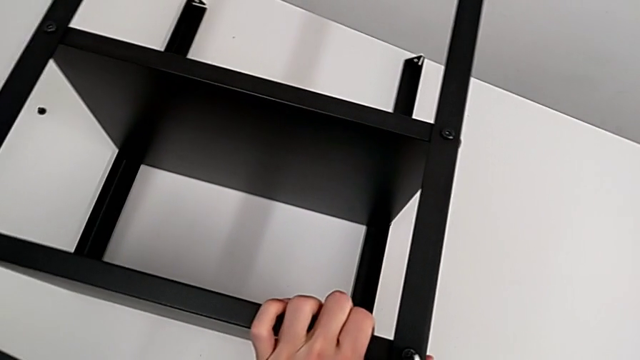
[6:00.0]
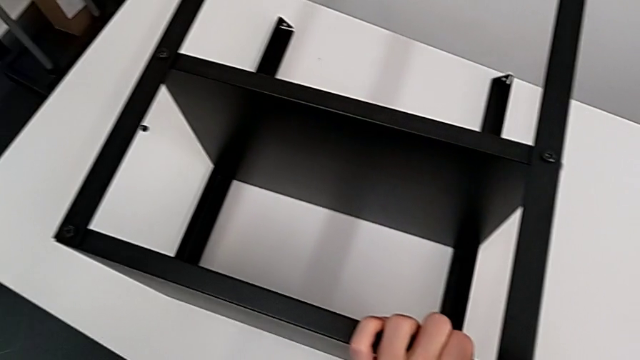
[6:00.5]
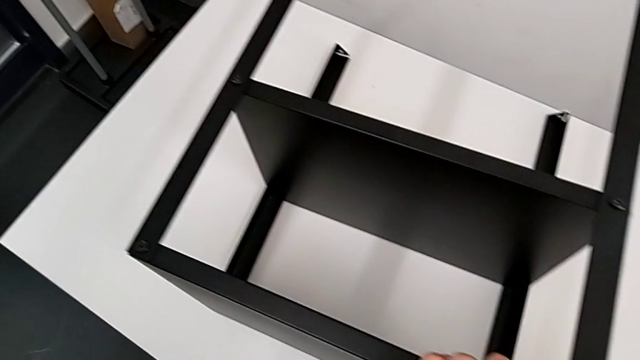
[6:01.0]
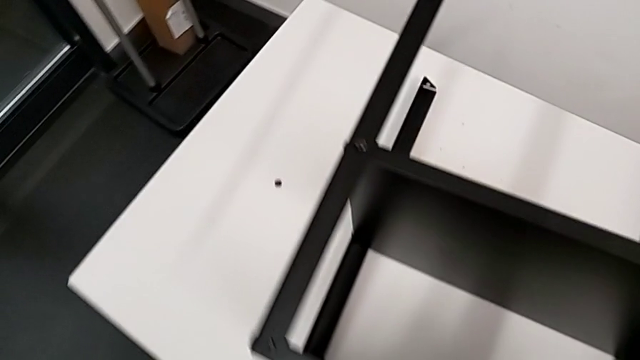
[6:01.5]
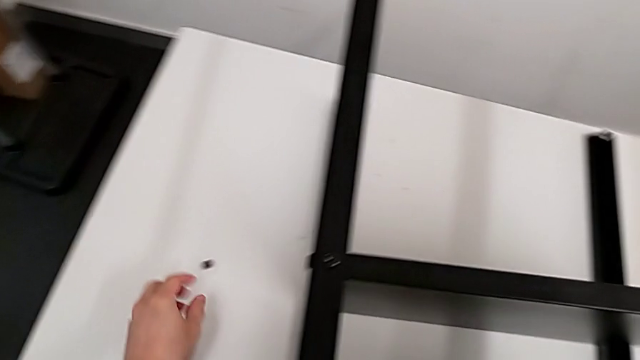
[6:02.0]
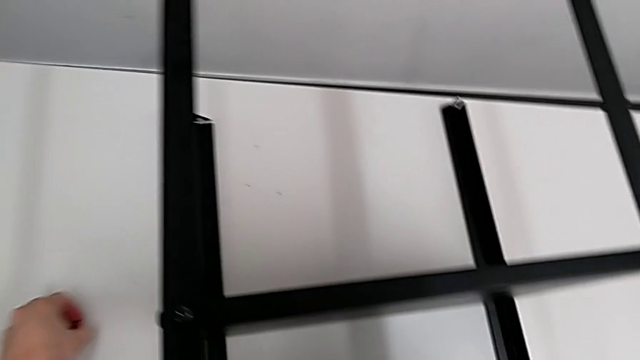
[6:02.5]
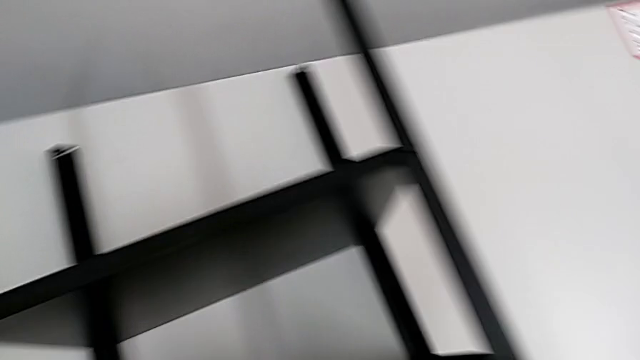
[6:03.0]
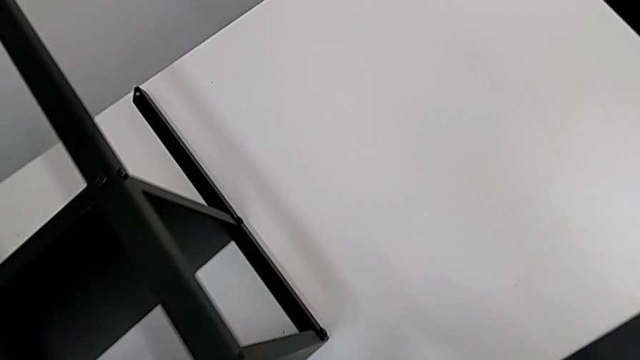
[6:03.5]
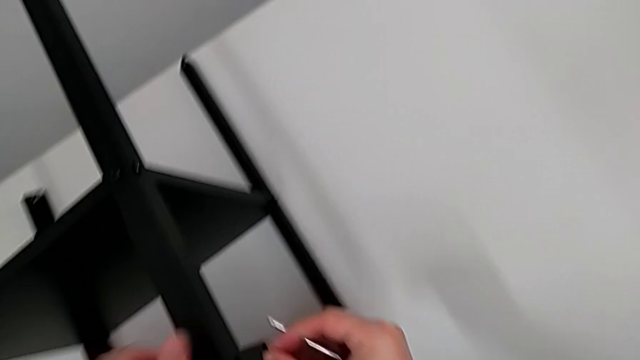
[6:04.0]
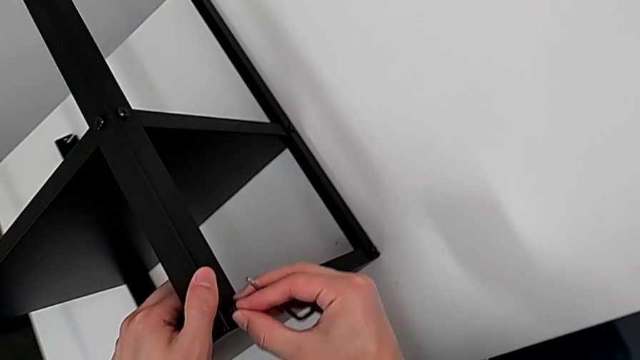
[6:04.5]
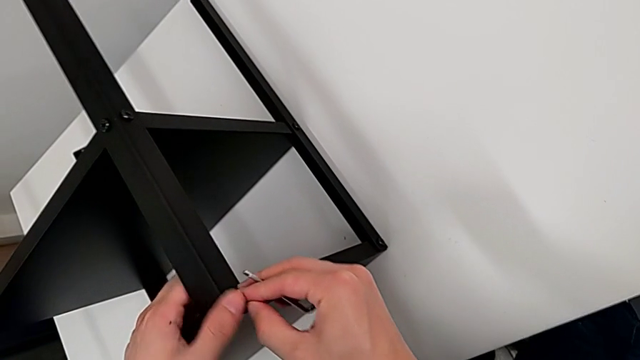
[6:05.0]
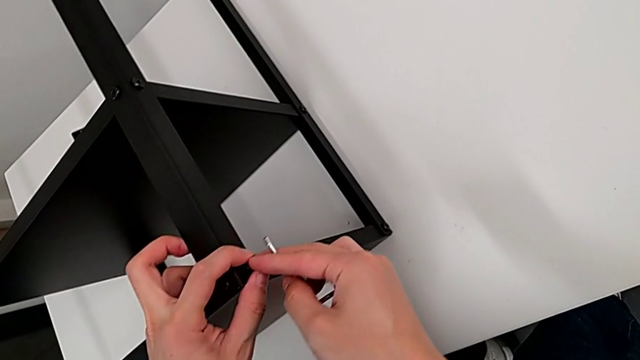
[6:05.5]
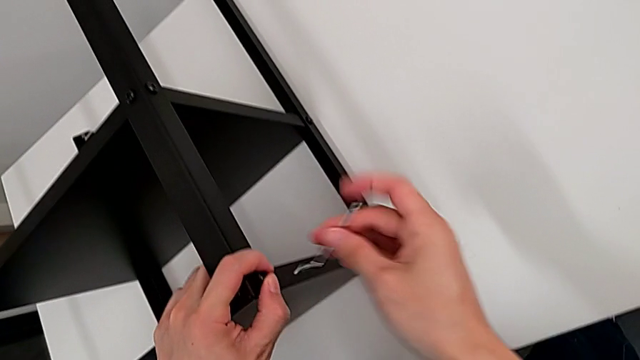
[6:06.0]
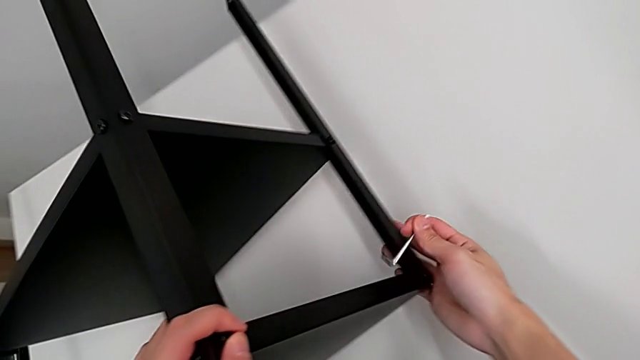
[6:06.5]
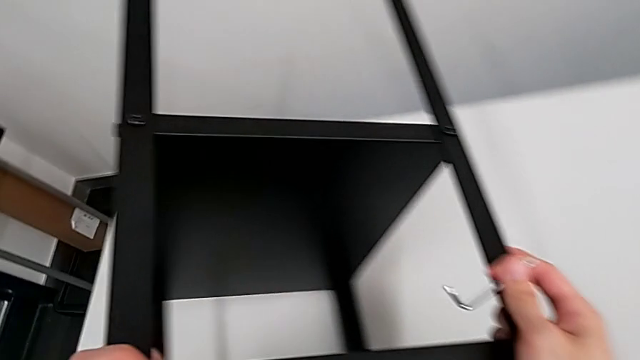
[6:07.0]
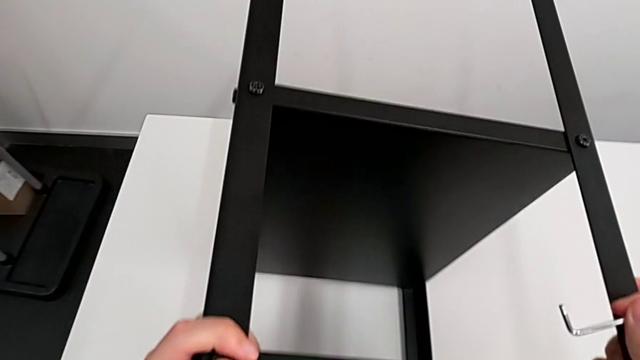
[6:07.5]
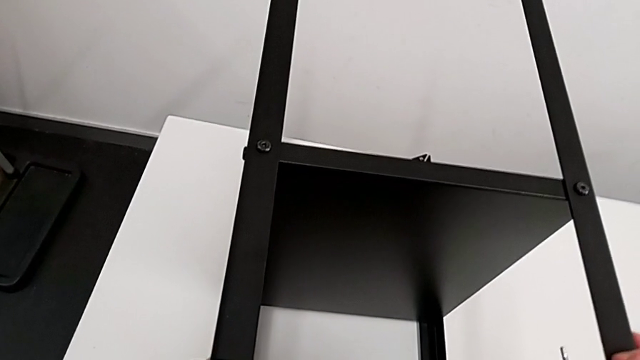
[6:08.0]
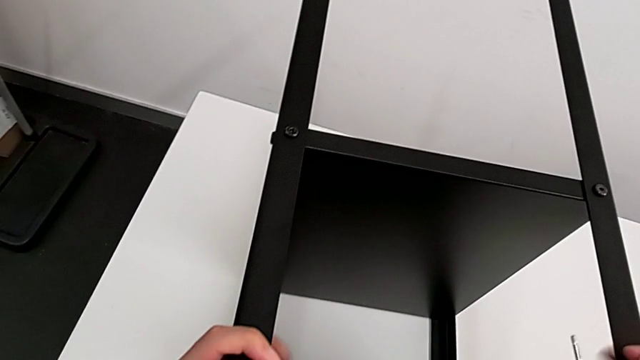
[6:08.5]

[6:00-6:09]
The camera wearer is screwing the fourth leg of the table. They withdraw the Allen wrench, approach the hex socket head, grab it, approach the top tray, insert the hex socket head and rotate the nightstand.

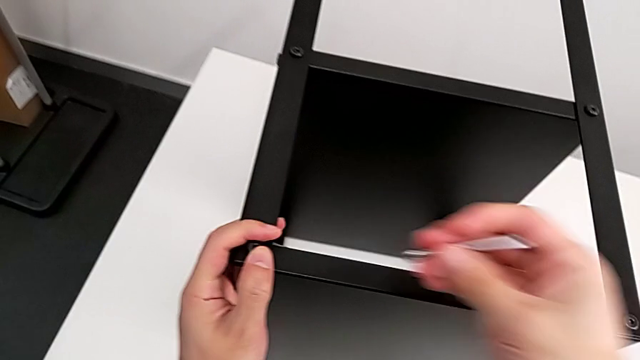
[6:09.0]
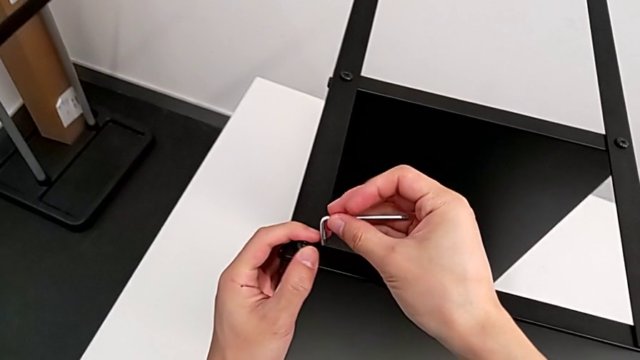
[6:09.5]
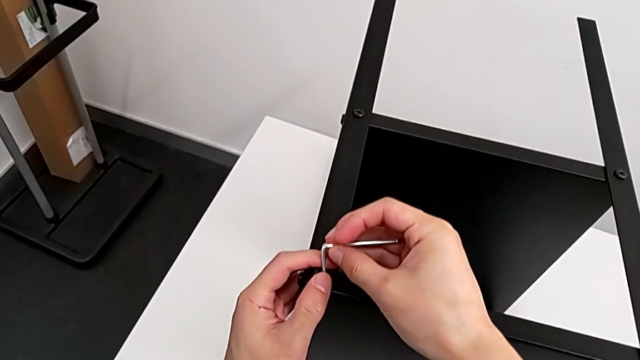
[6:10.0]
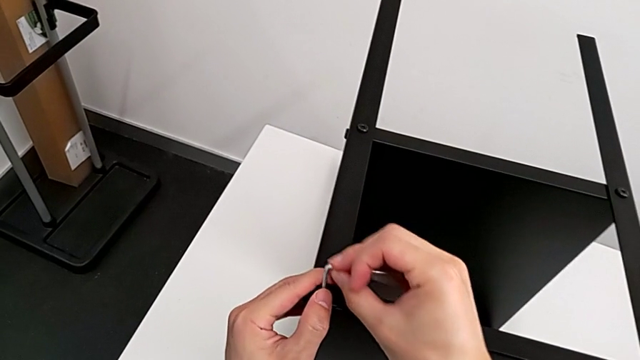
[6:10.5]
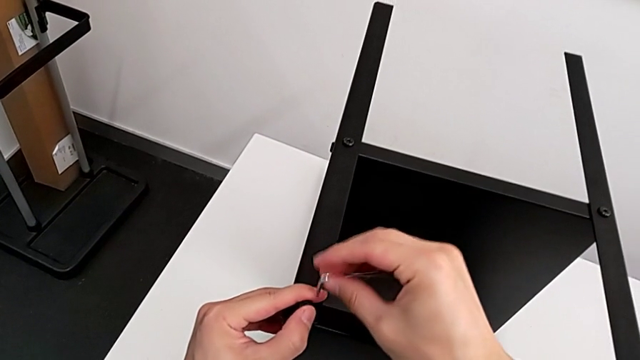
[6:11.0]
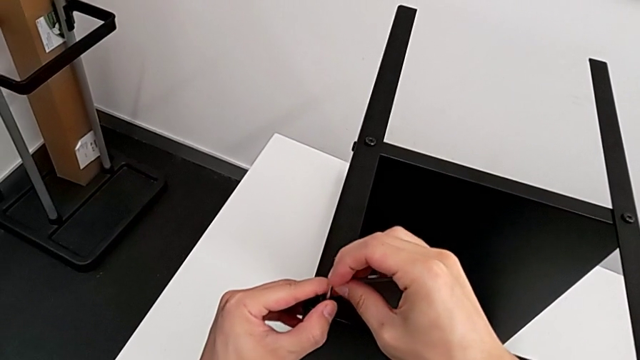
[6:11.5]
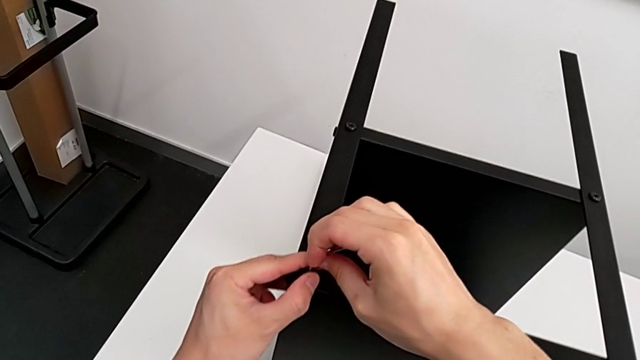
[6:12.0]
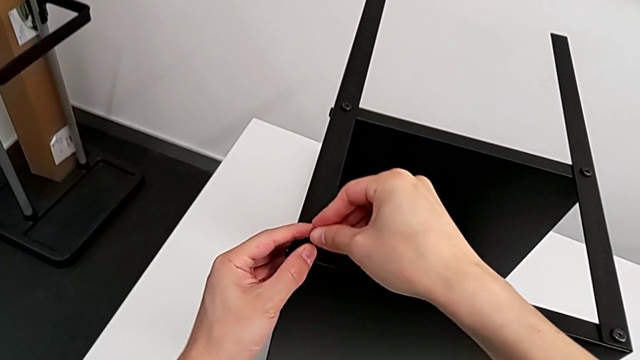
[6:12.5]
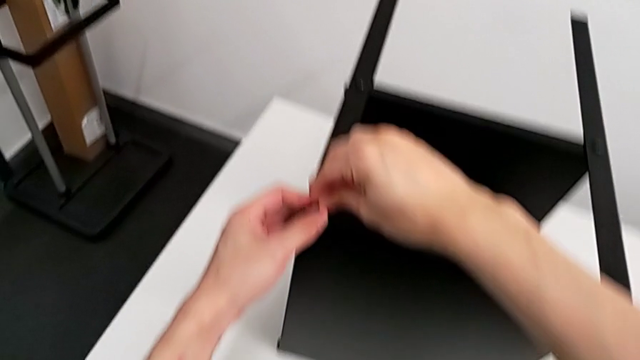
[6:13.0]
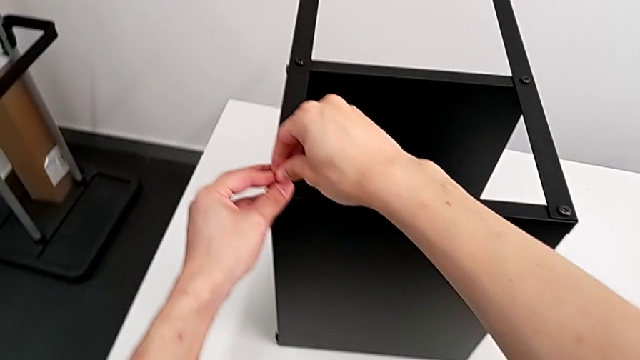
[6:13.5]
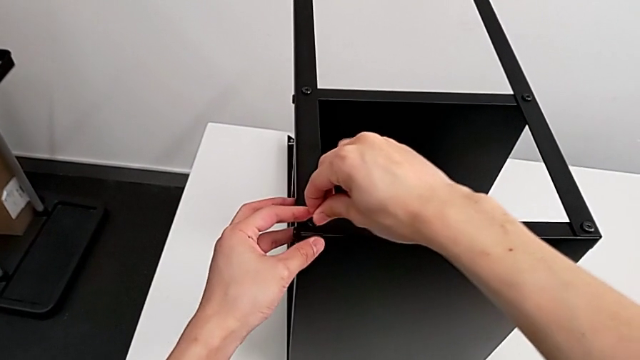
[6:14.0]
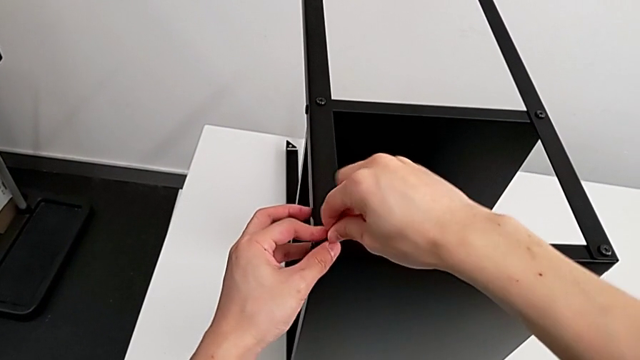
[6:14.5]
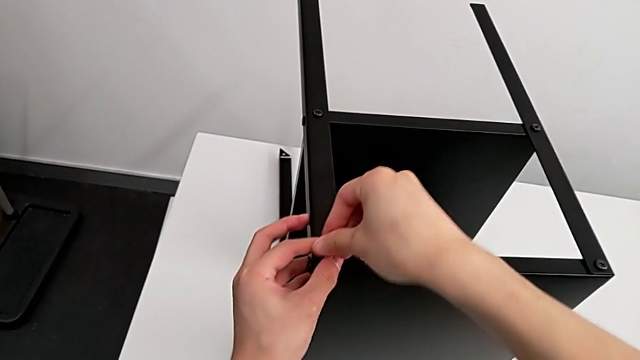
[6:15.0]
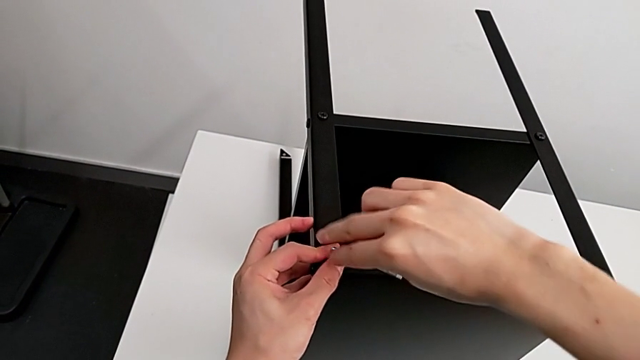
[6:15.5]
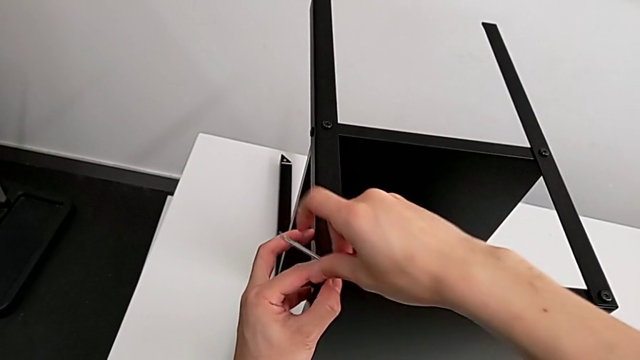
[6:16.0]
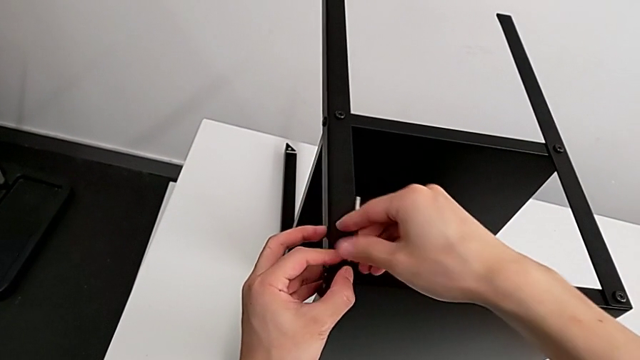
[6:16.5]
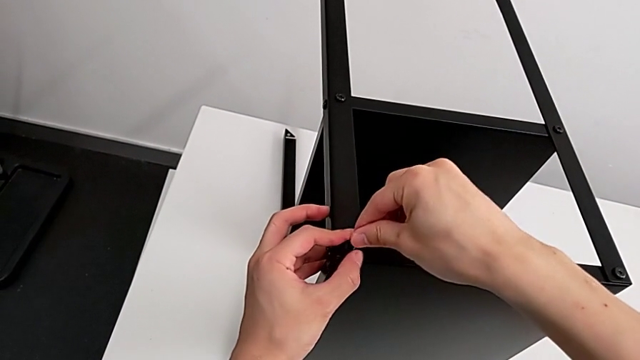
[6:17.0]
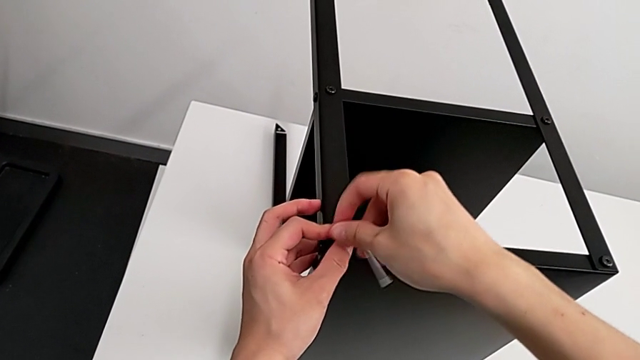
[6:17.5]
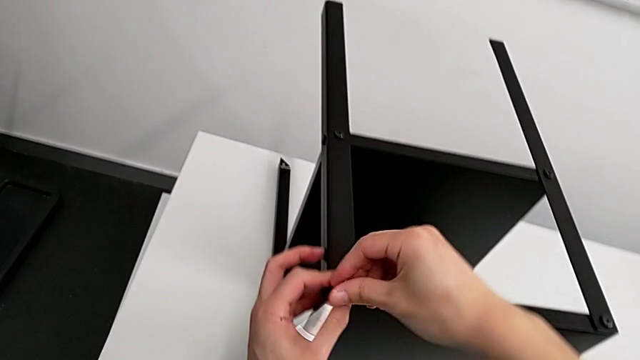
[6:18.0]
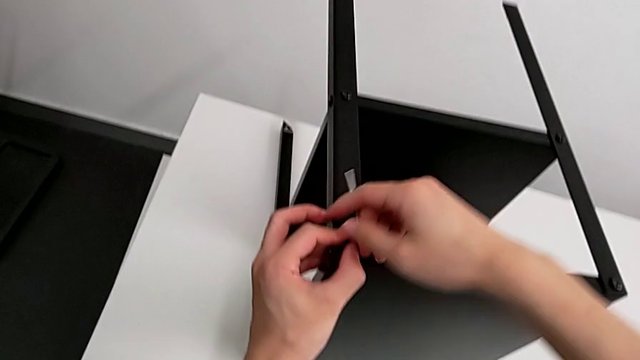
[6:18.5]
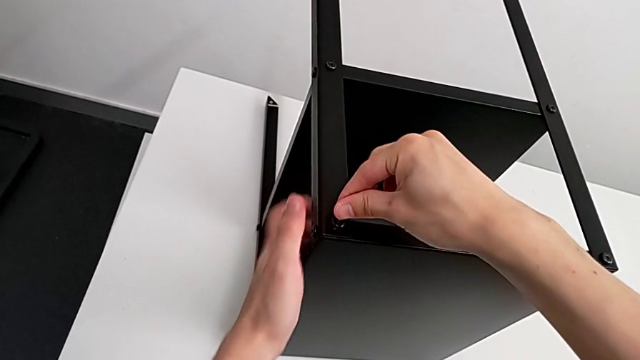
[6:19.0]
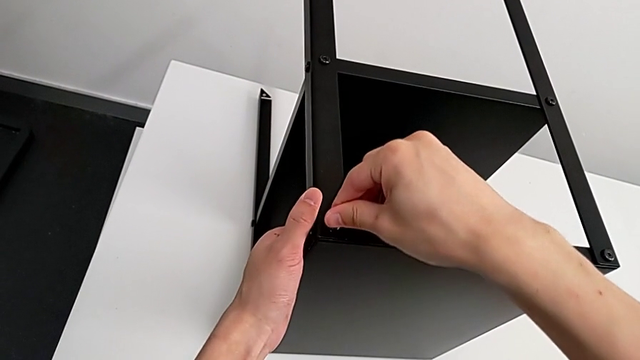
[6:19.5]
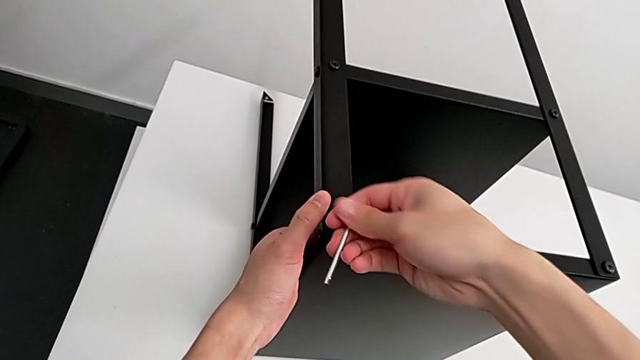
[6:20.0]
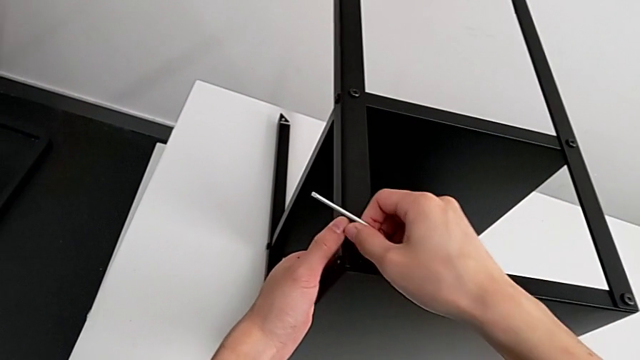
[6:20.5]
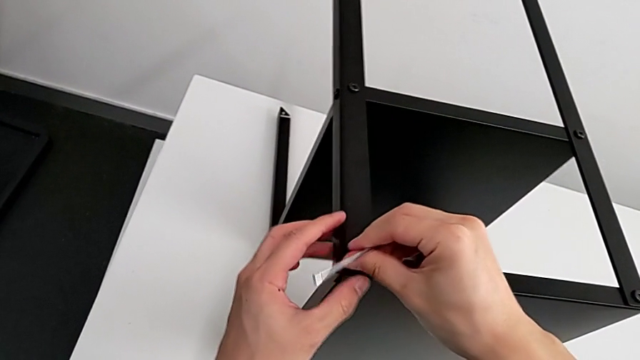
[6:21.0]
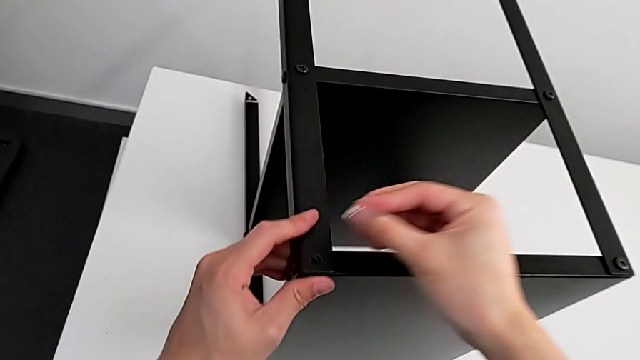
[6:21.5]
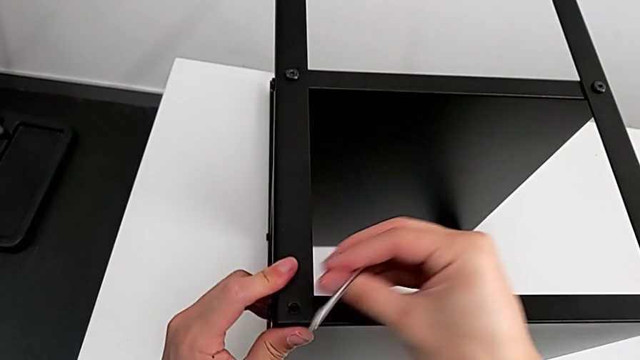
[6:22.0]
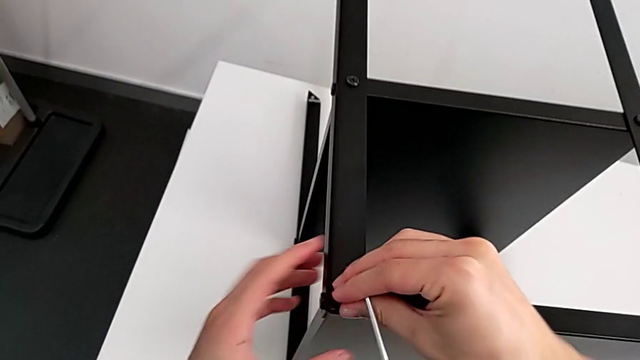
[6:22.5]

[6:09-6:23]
The camera wearer is screwing the fourth leg of the table. They approach the hex socket head, insert the Allen wrench, screw the hex socket head, wrongly withdraw the Allen wrench, failing to insert the hex socket head, and insert the hex socket head.
